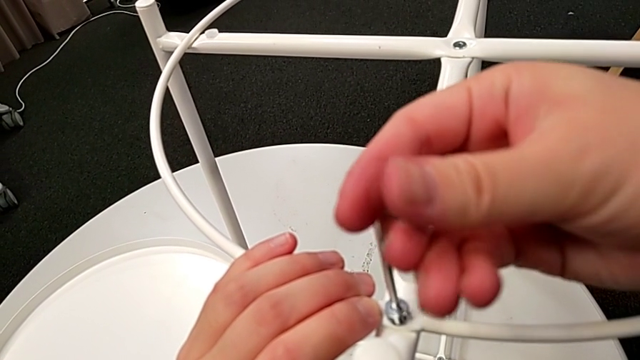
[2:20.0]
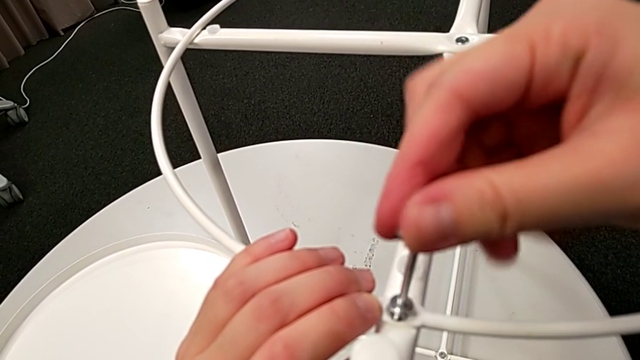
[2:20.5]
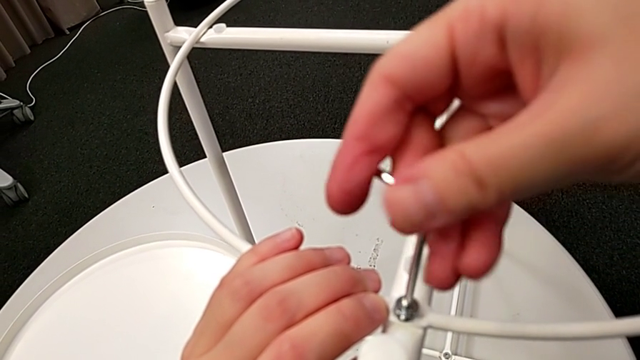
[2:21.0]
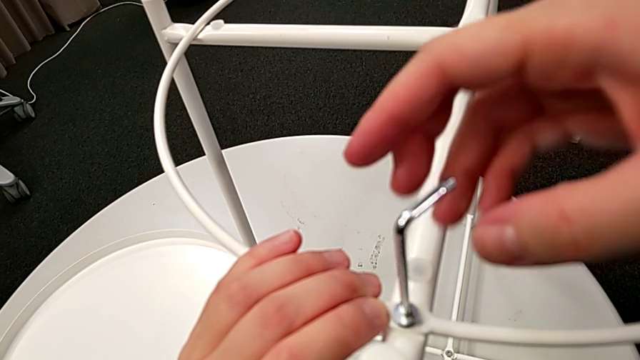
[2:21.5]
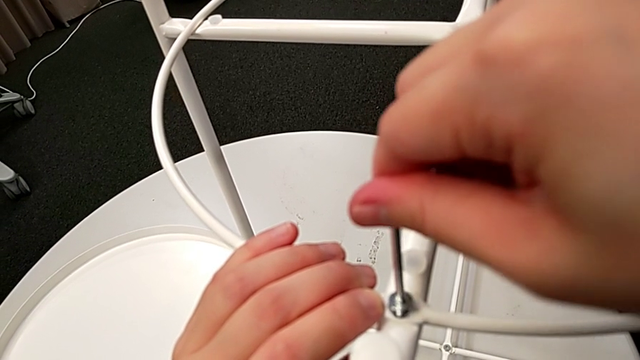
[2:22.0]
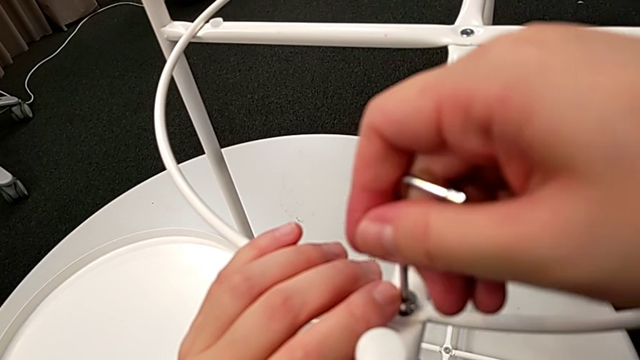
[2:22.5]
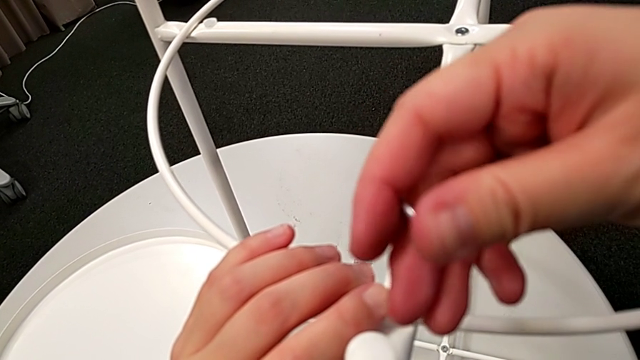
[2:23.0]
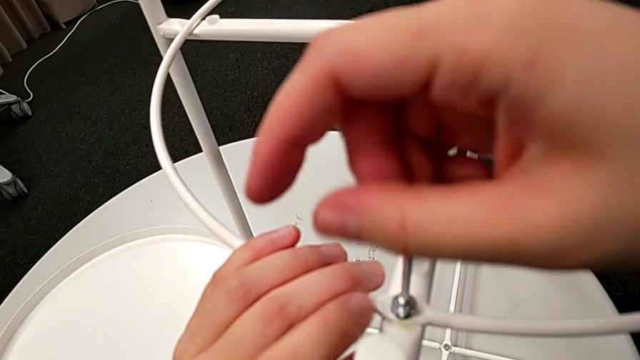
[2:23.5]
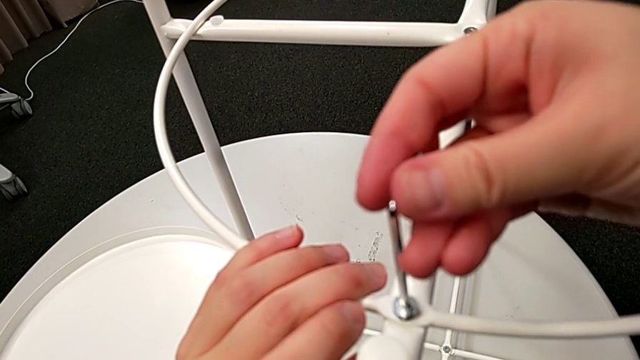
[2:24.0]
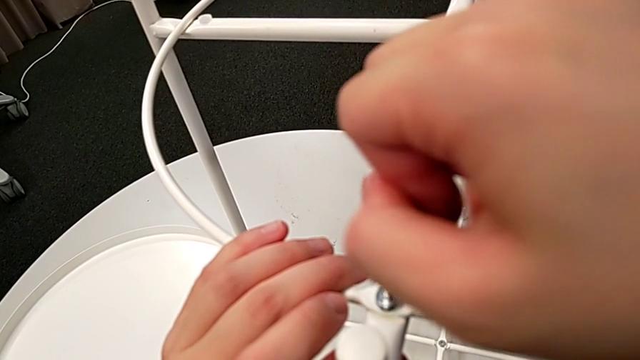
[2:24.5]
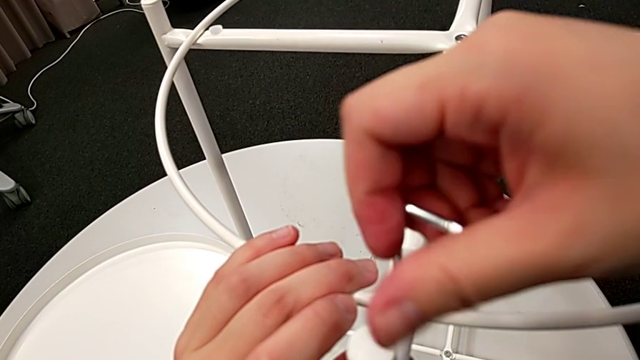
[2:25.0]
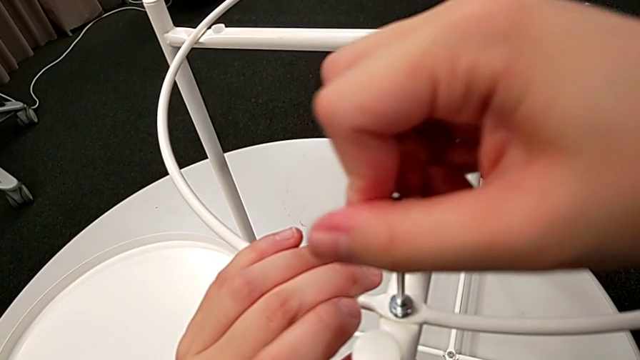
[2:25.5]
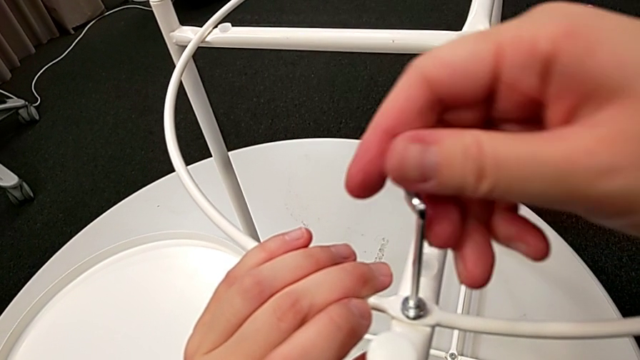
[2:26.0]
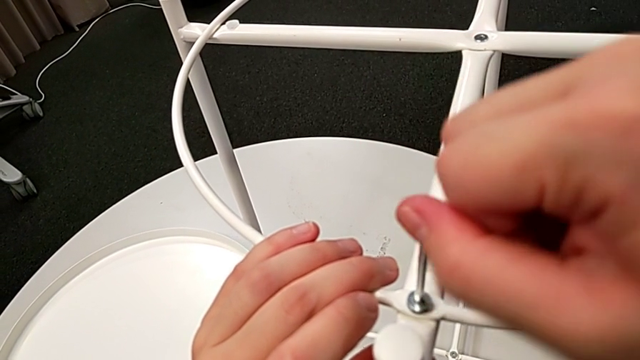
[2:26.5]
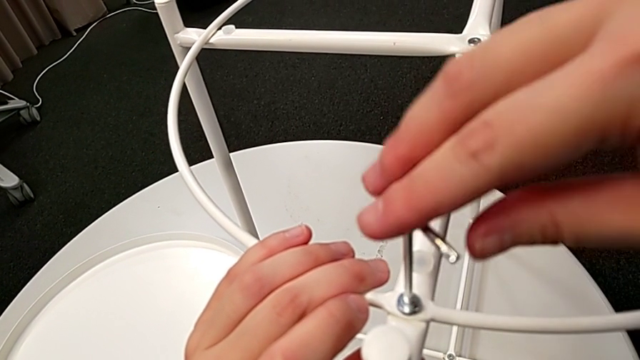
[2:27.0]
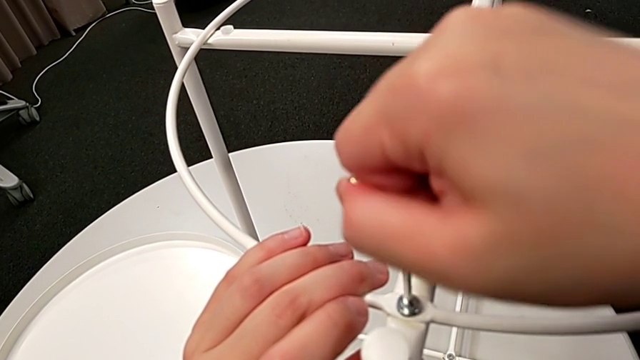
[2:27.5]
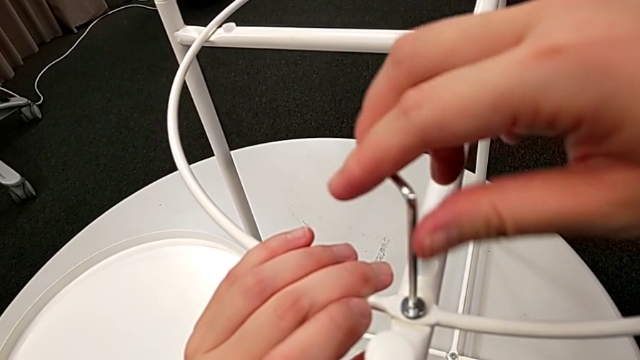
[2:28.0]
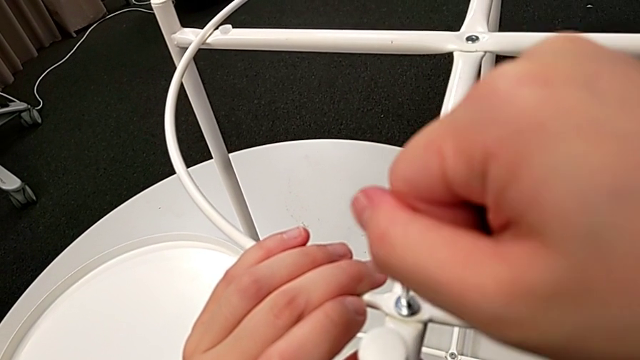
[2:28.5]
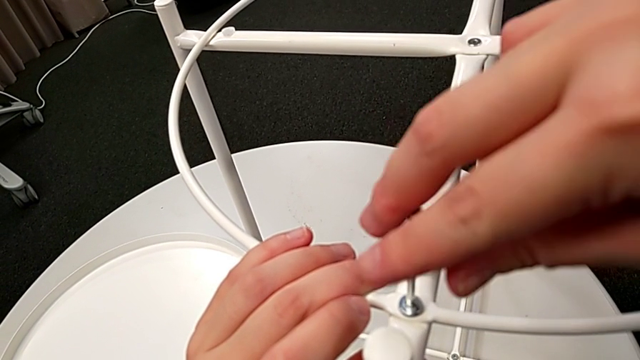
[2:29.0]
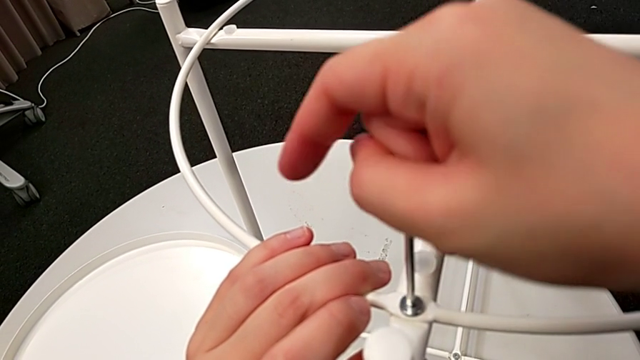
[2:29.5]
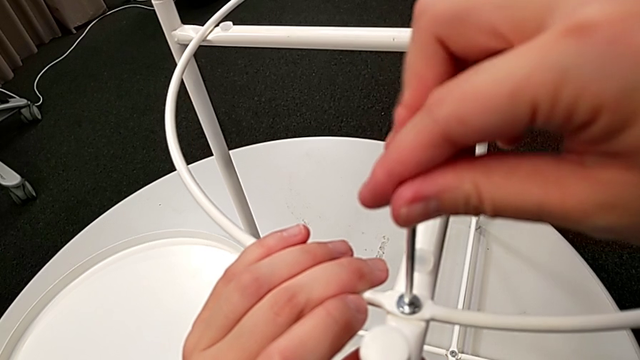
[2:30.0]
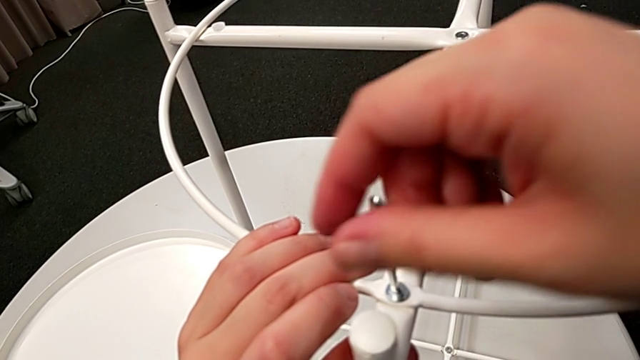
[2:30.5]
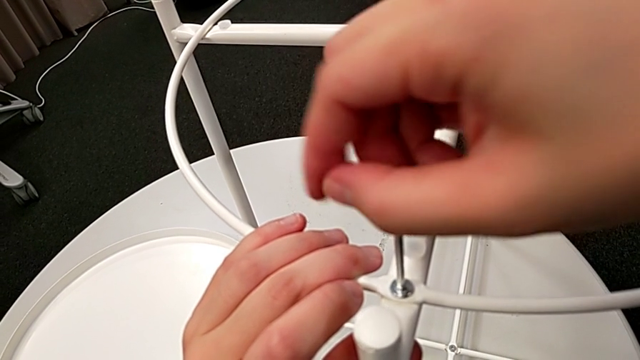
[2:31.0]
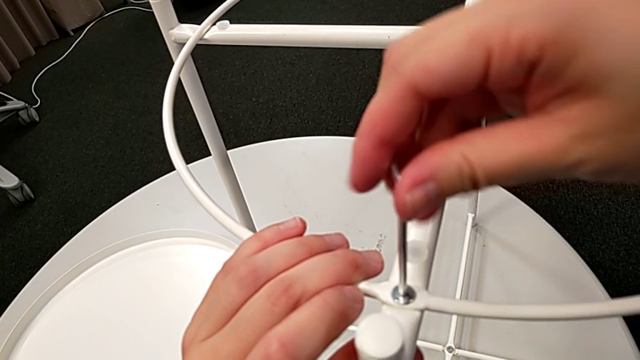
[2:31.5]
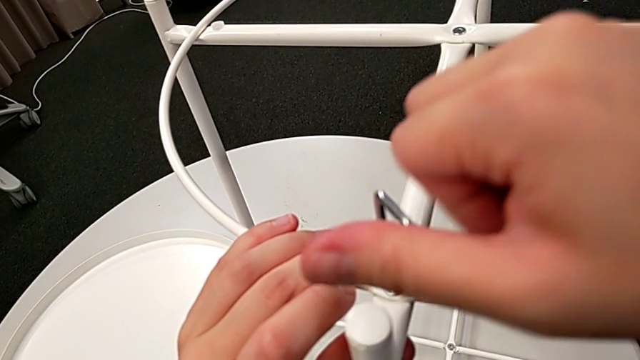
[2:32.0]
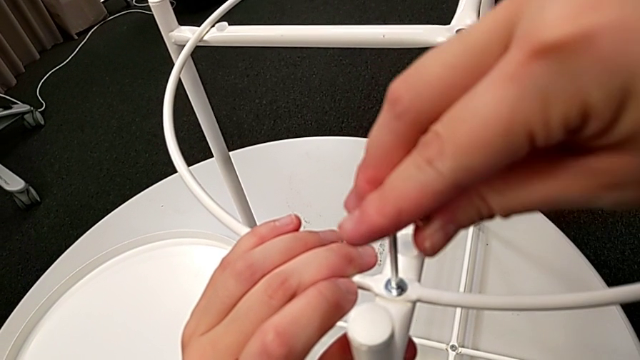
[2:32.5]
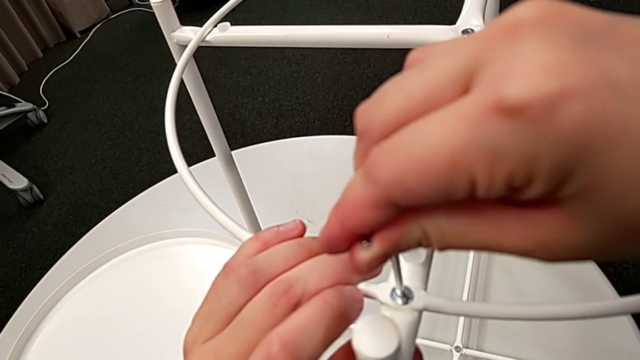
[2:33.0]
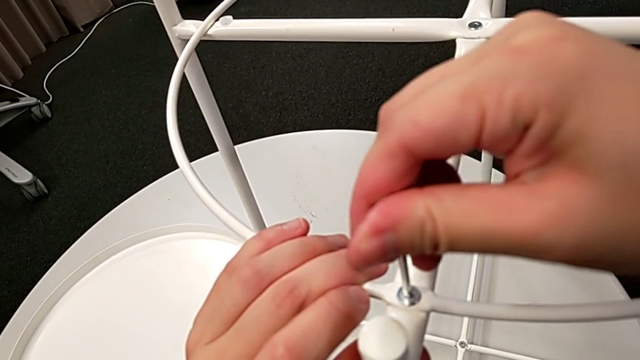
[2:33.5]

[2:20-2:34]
The camera wearer is screwing the second bolt into the rounded frame. They keep screwing the hex socket head and withdraw the Allen wrench.

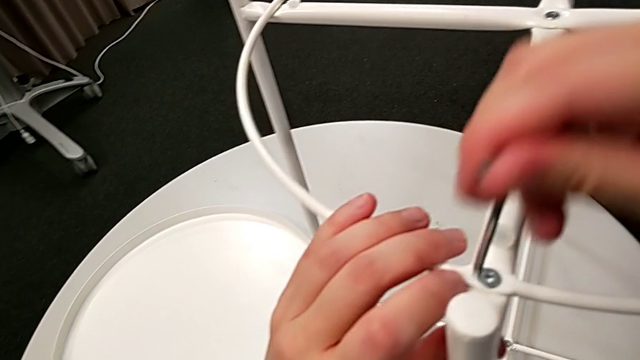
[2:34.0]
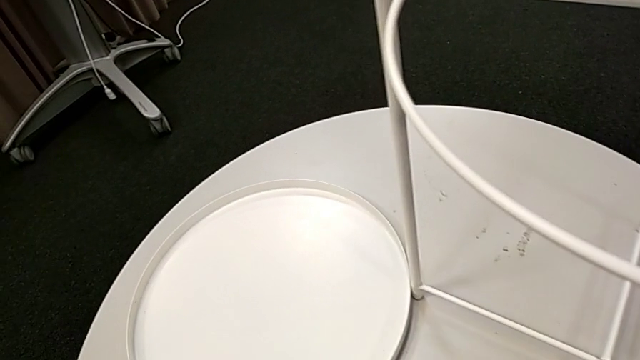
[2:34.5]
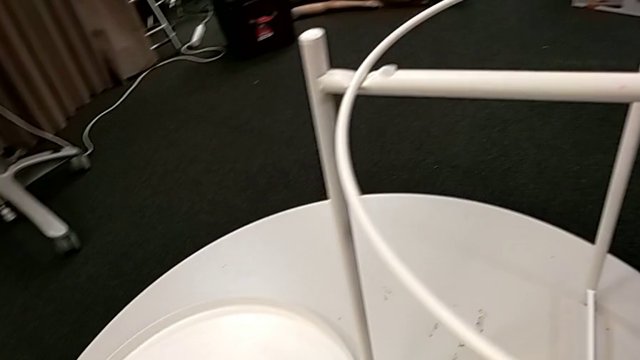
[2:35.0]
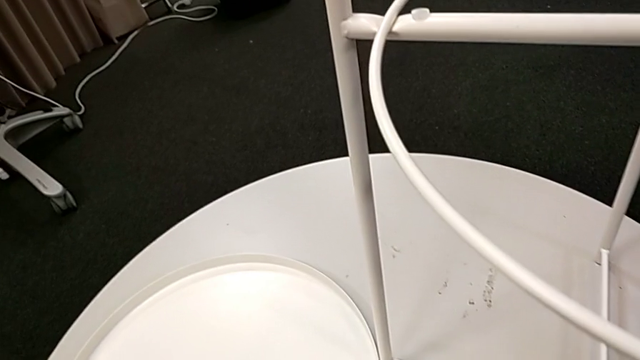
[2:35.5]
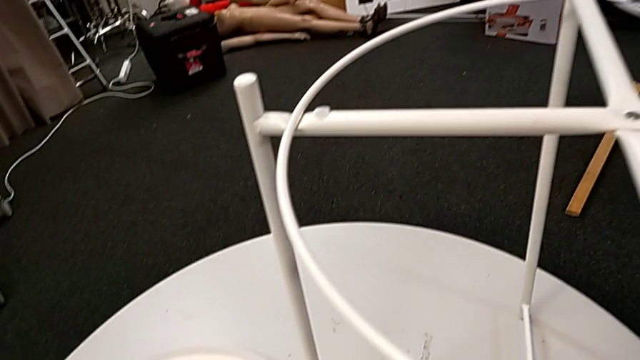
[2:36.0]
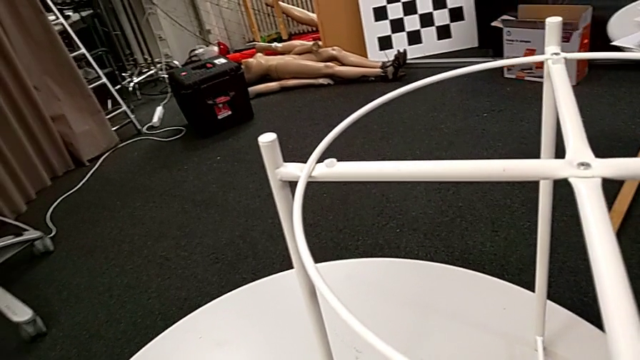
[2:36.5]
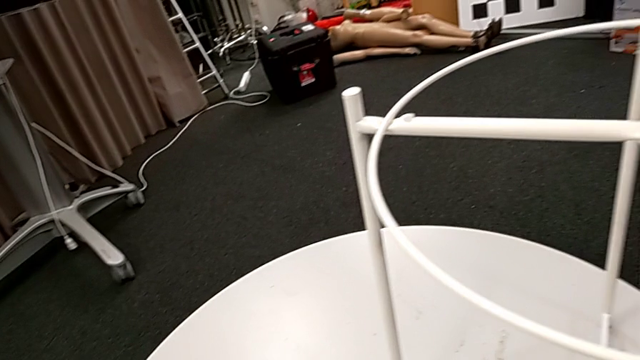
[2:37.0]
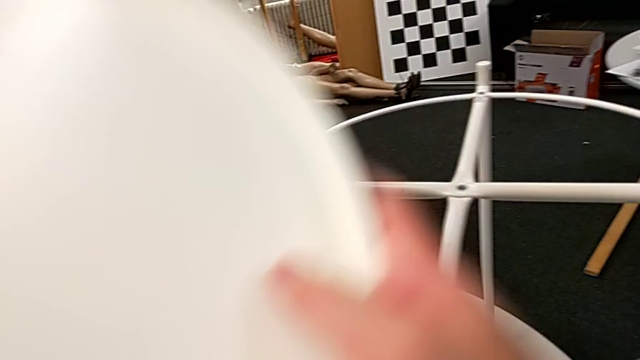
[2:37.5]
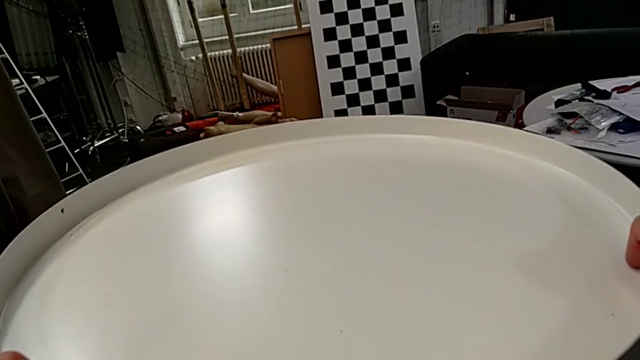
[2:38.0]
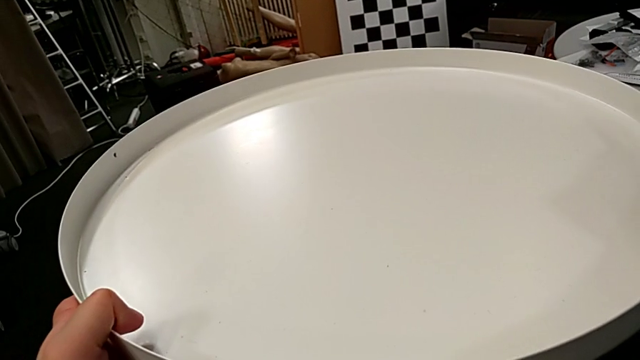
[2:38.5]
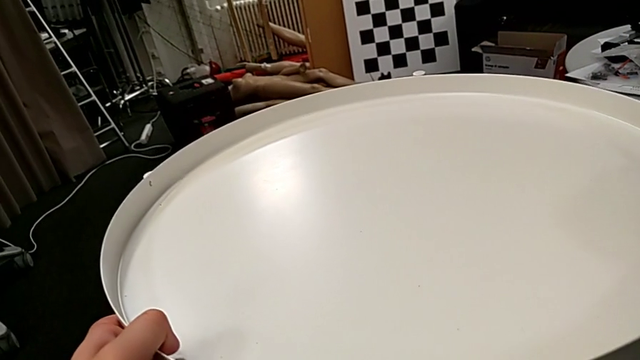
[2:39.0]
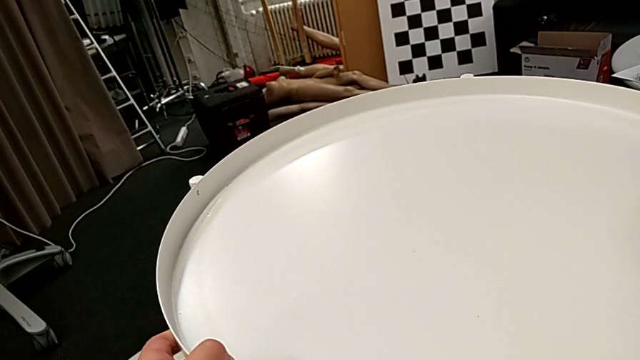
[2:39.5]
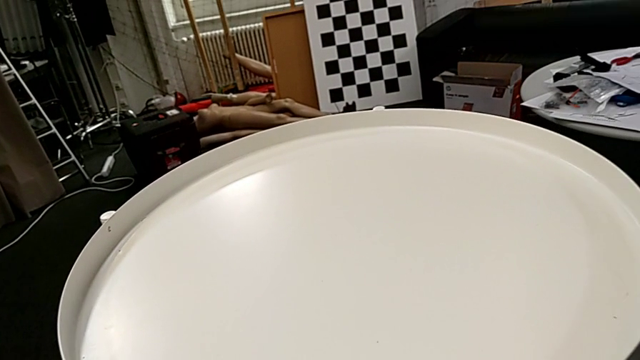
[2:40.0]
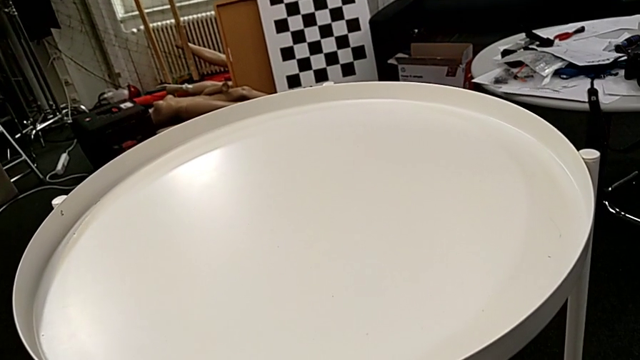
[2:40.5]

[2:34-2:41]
The camera wearer places the tray at the top. They place the Allen wrench, grab the rounded tray and place the tray.
